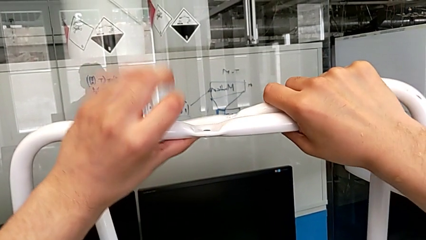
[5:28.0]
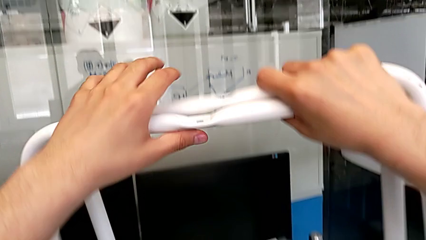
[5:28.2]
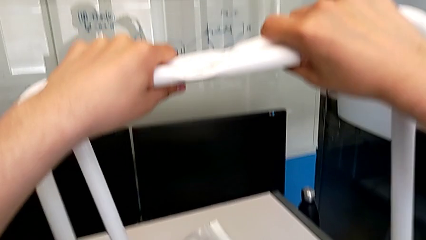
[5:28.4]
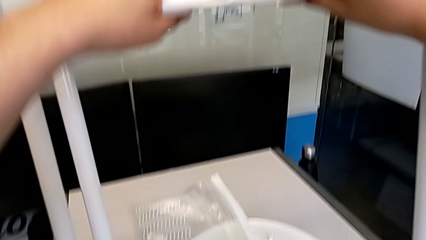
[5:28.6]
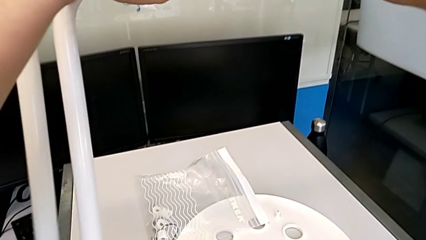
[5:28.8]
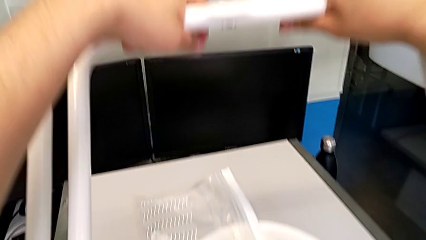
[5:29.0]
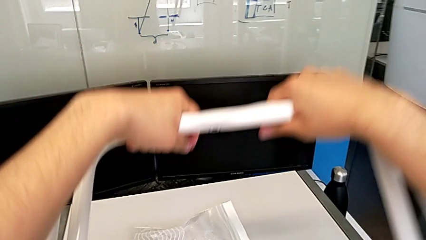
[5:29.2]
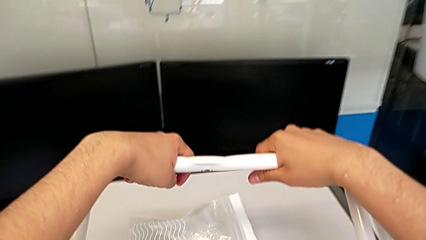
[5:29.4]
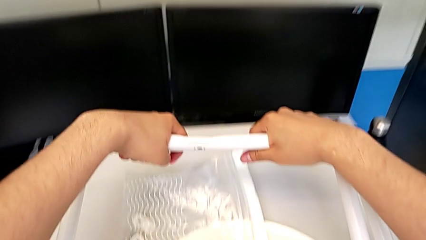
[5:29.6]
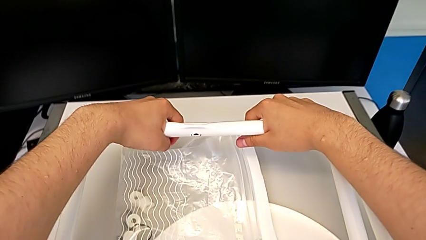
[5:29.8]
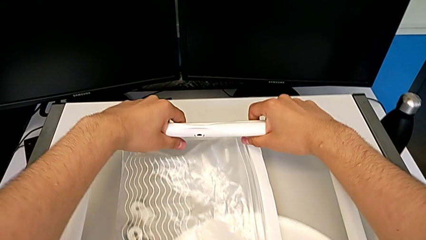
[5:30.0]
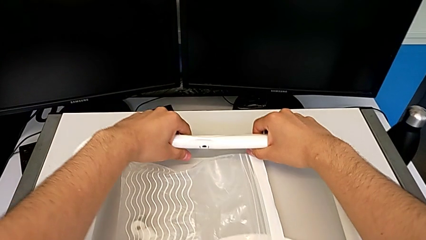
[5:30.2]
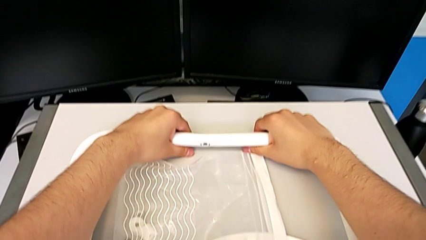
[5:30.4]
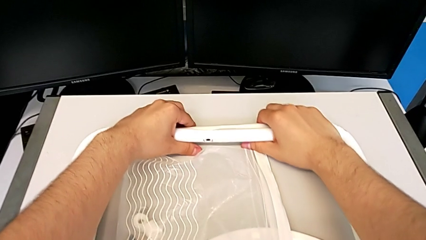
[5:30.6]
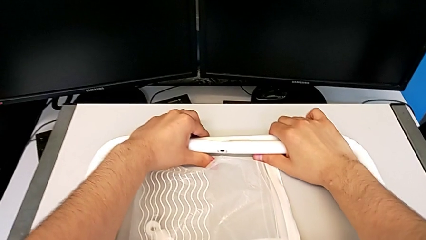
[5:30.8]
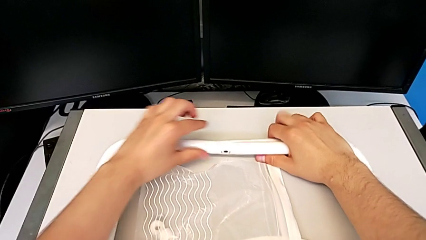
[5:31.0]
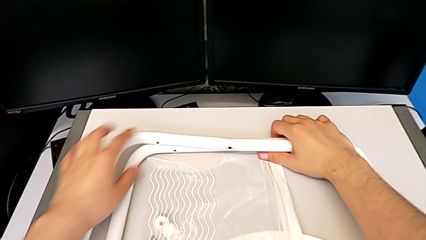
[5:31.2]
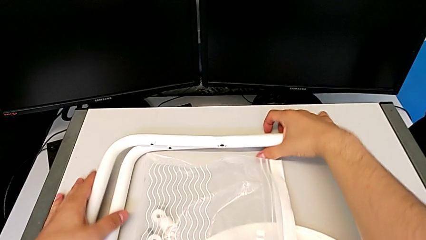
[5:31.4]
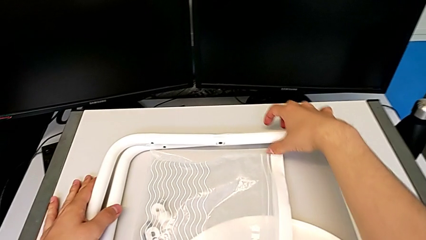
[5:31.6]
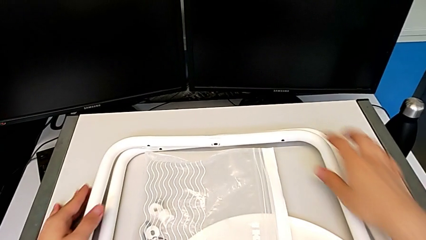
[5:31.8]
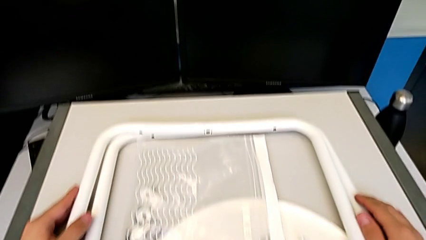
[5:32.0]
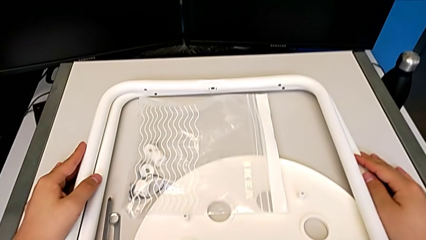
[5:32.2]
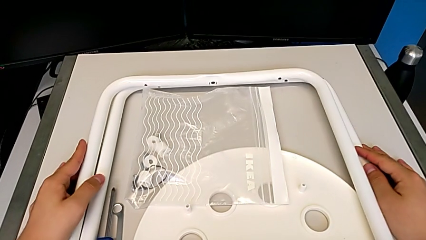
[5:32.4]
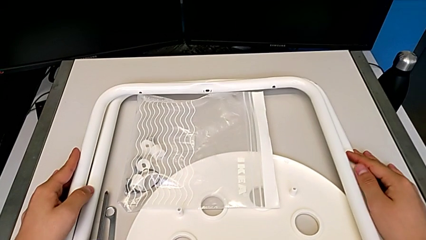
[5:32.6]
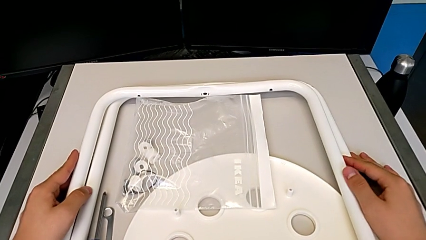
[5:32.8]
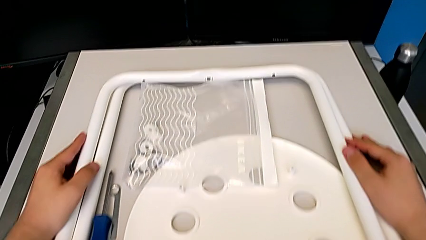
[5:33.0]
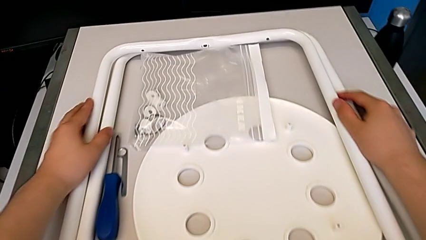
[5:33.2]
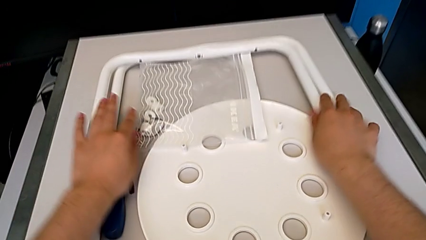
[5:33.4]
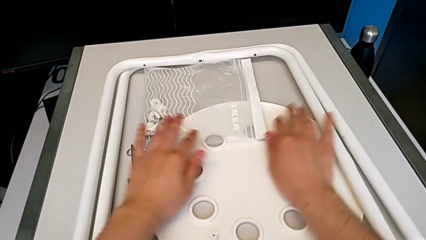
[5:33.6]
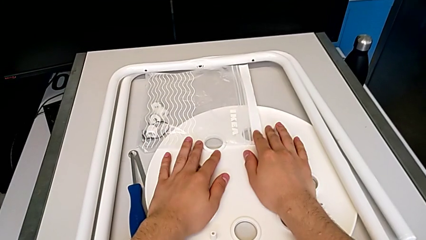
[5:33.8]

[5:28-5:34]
The camera wearer is disassembling the legs. They place the leg.
